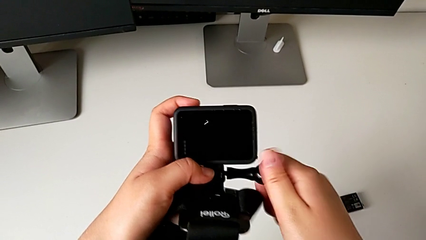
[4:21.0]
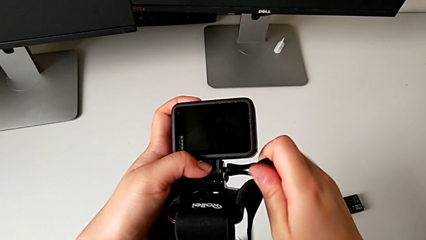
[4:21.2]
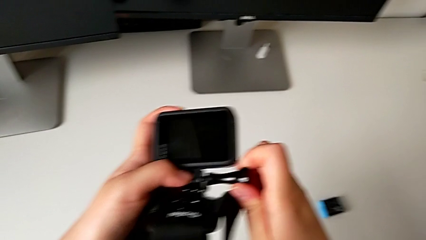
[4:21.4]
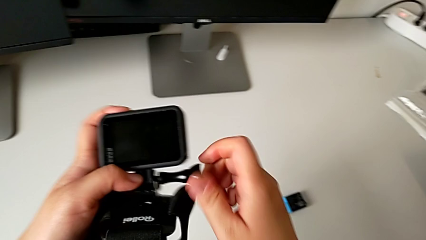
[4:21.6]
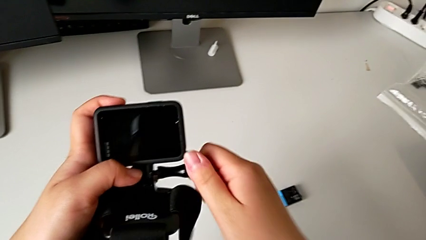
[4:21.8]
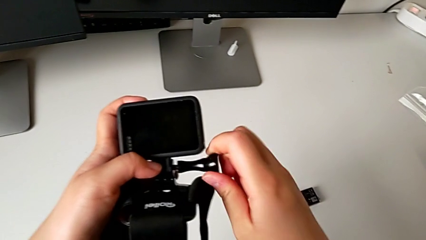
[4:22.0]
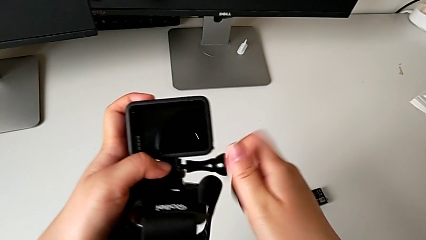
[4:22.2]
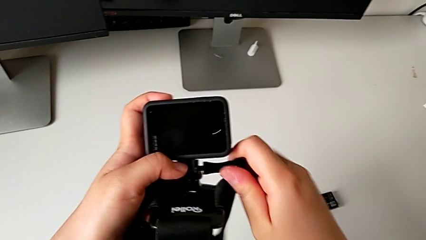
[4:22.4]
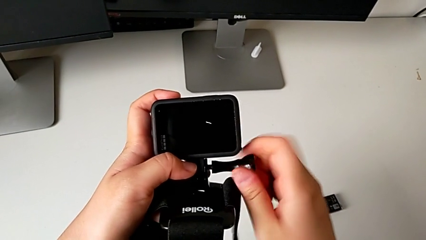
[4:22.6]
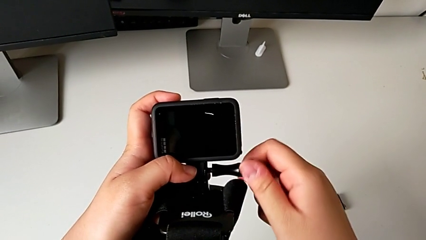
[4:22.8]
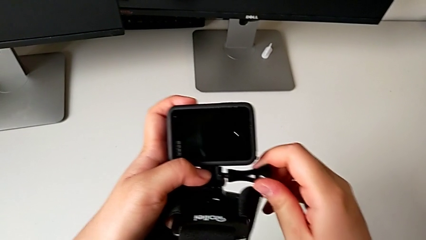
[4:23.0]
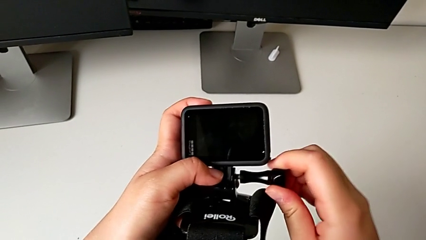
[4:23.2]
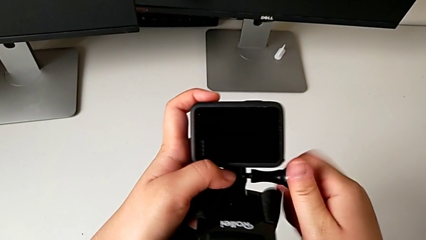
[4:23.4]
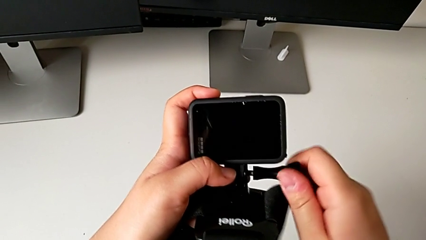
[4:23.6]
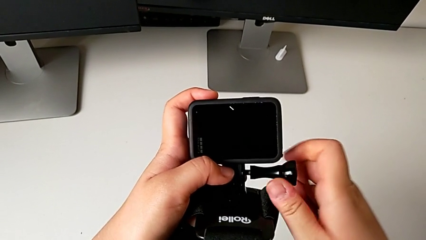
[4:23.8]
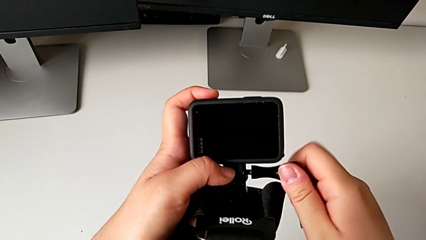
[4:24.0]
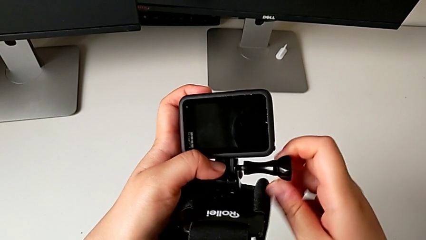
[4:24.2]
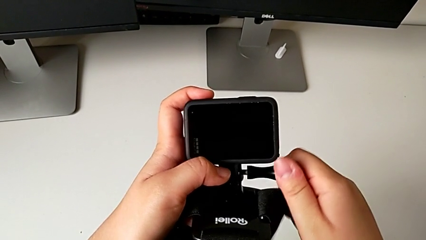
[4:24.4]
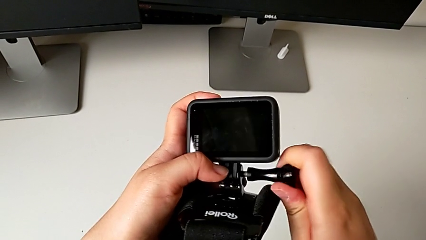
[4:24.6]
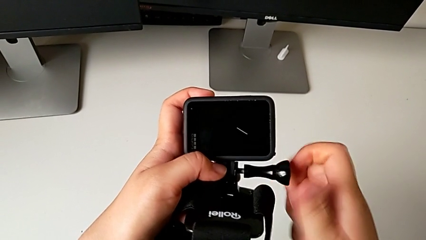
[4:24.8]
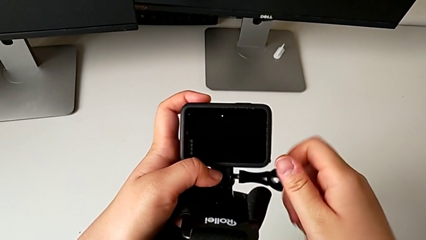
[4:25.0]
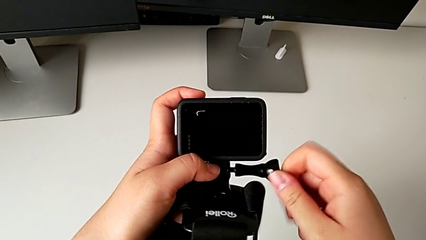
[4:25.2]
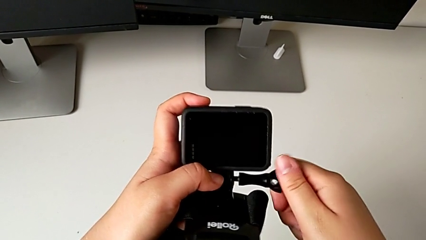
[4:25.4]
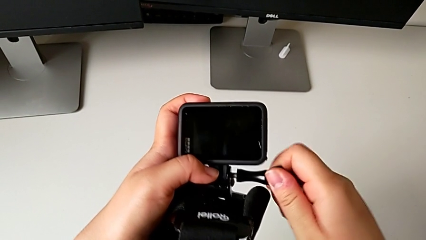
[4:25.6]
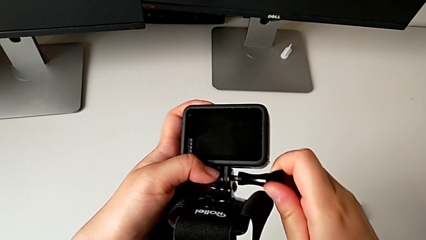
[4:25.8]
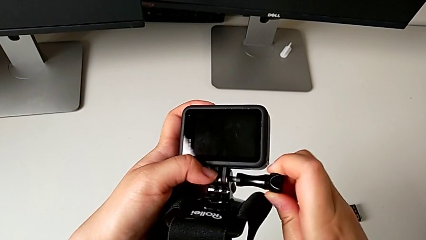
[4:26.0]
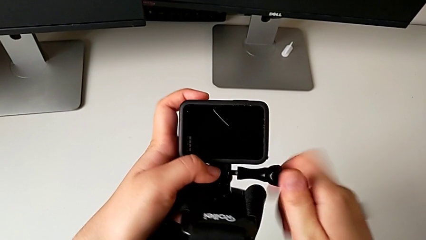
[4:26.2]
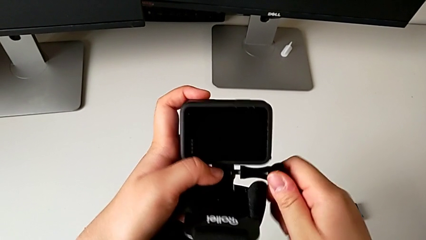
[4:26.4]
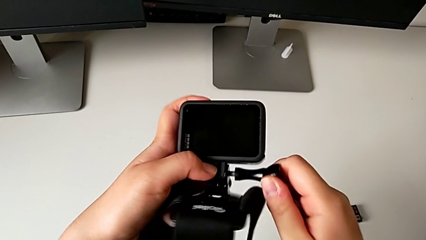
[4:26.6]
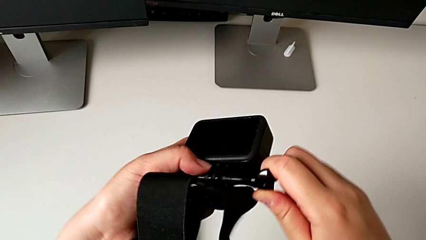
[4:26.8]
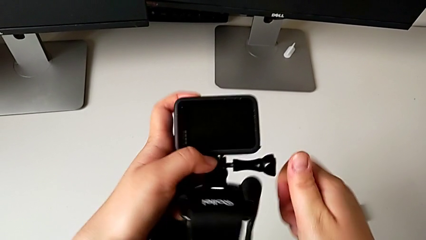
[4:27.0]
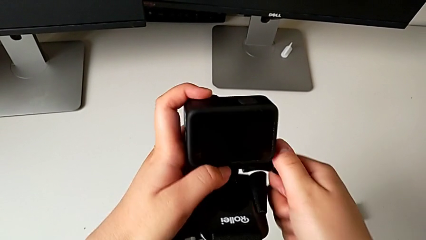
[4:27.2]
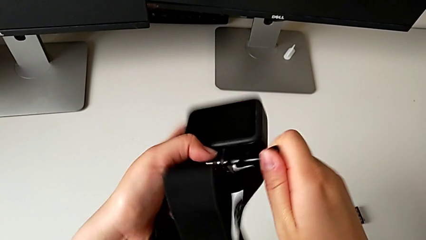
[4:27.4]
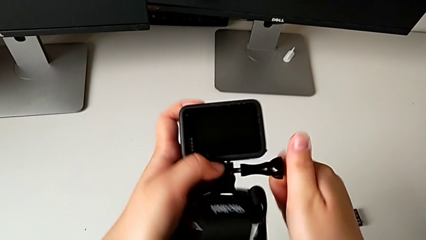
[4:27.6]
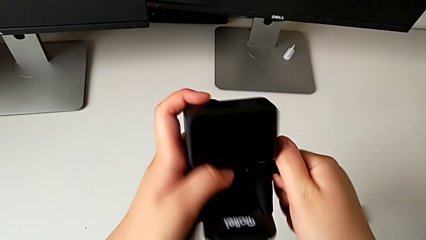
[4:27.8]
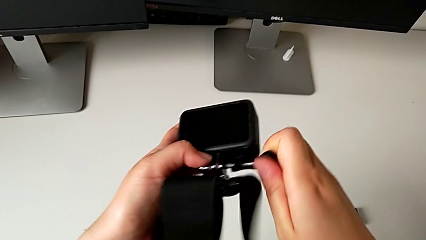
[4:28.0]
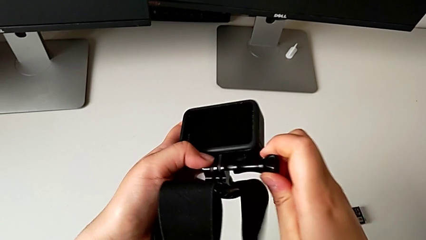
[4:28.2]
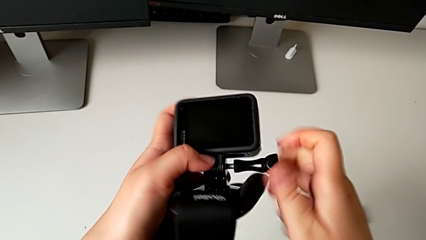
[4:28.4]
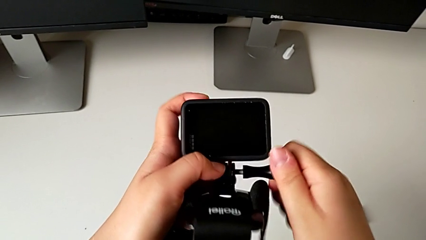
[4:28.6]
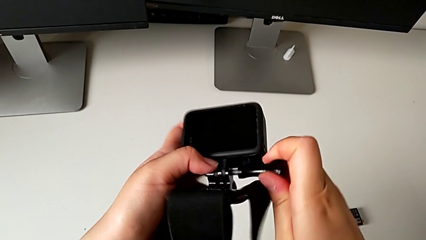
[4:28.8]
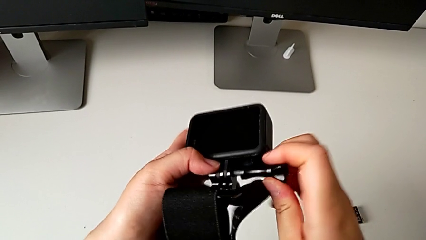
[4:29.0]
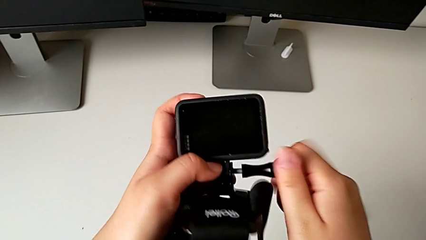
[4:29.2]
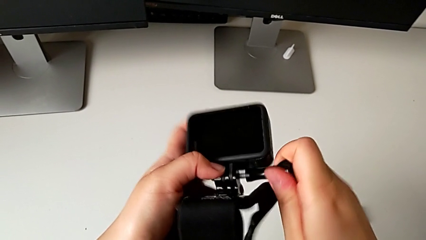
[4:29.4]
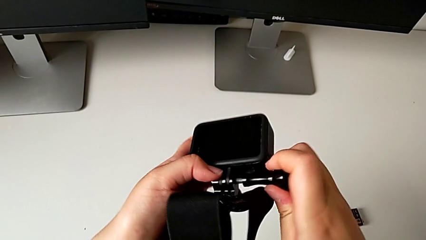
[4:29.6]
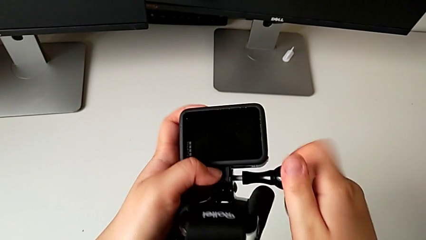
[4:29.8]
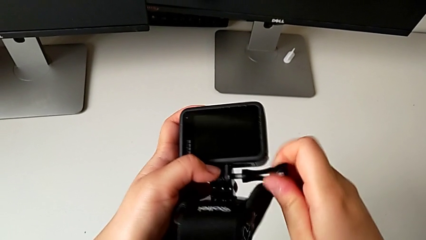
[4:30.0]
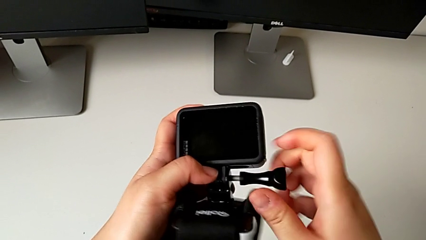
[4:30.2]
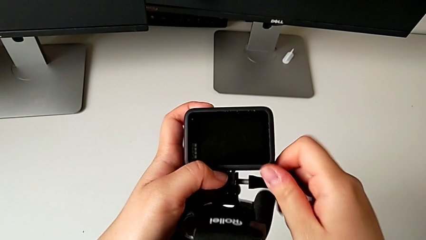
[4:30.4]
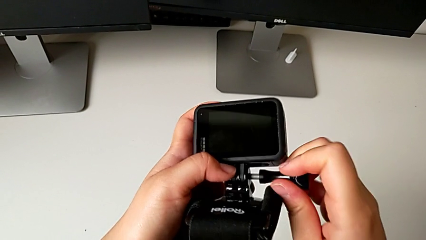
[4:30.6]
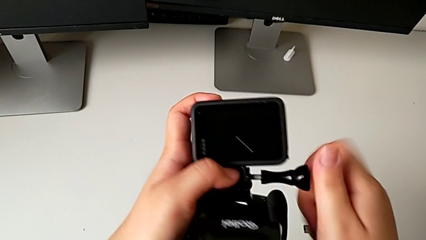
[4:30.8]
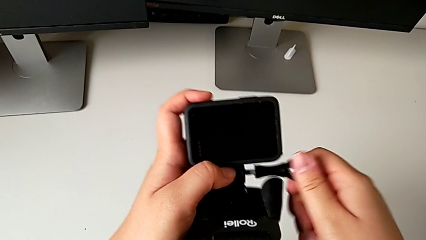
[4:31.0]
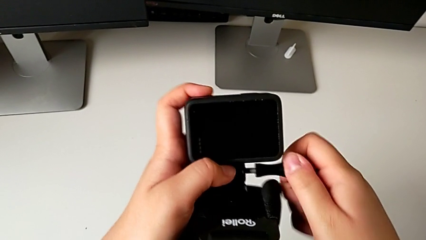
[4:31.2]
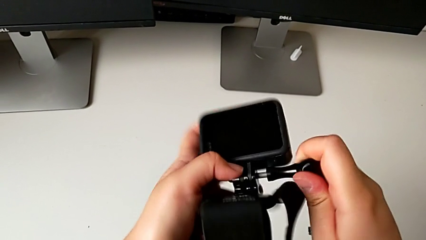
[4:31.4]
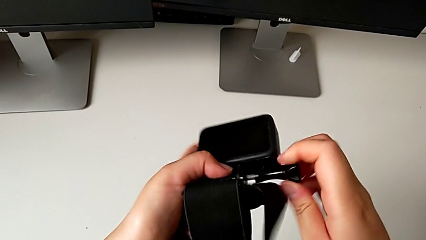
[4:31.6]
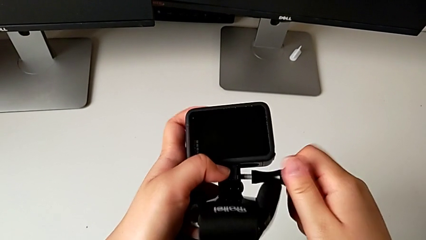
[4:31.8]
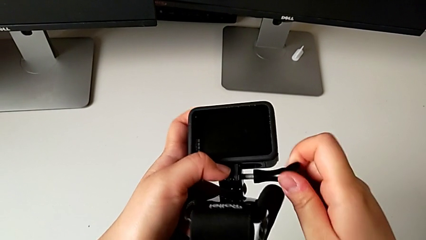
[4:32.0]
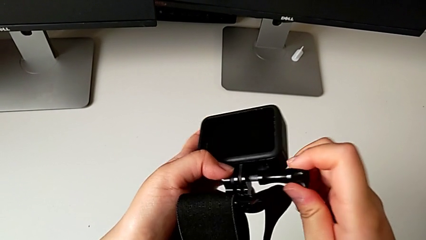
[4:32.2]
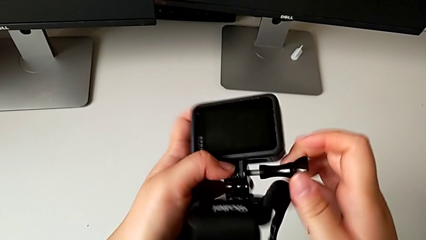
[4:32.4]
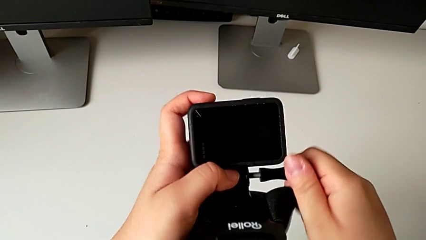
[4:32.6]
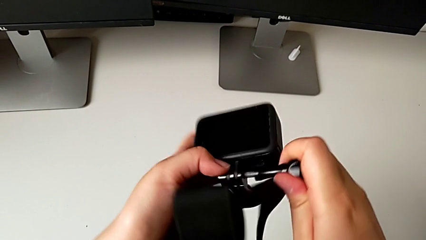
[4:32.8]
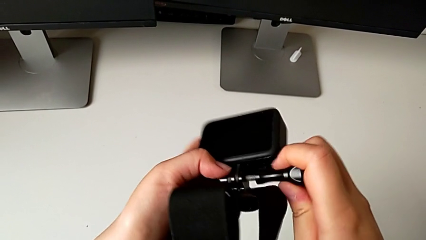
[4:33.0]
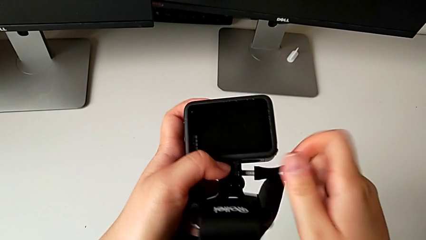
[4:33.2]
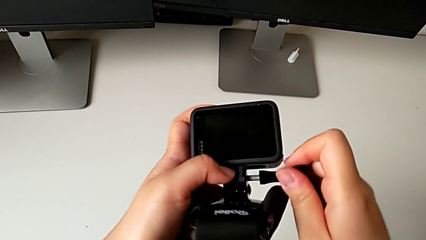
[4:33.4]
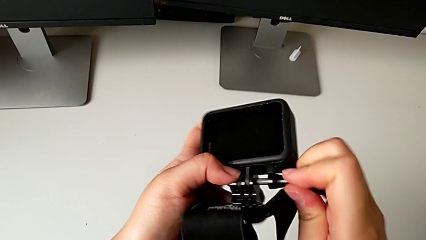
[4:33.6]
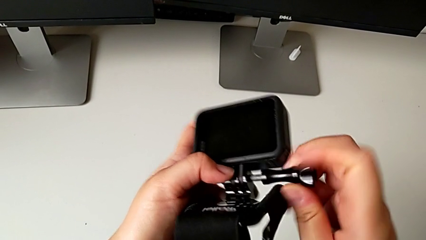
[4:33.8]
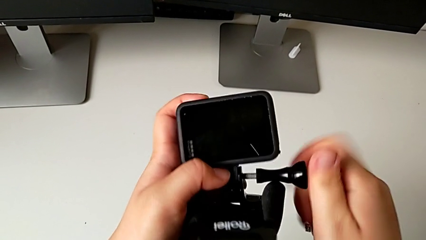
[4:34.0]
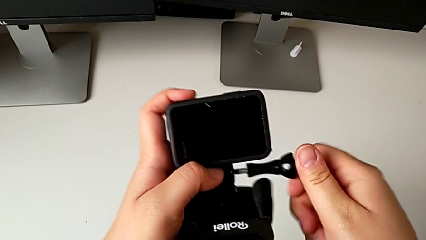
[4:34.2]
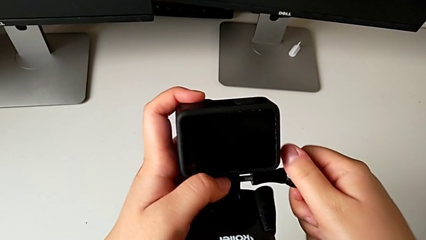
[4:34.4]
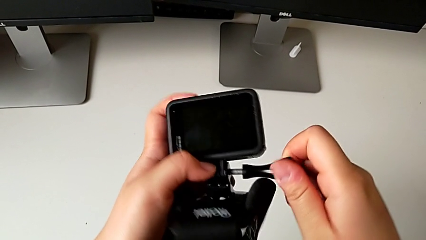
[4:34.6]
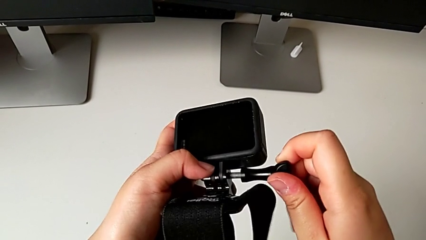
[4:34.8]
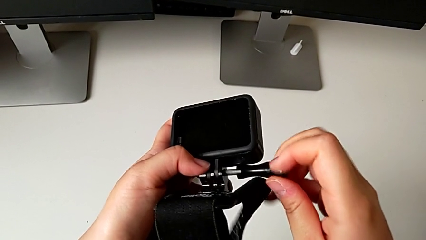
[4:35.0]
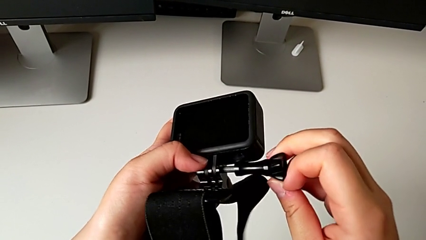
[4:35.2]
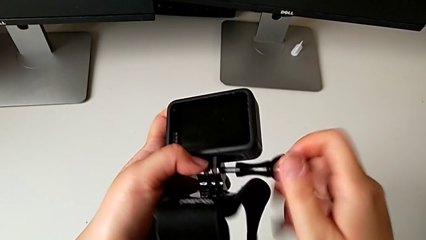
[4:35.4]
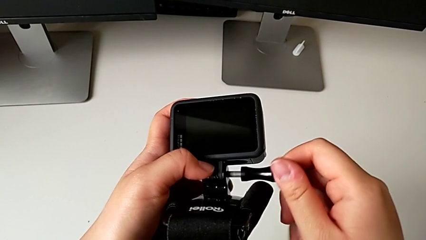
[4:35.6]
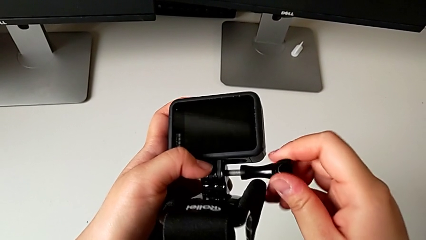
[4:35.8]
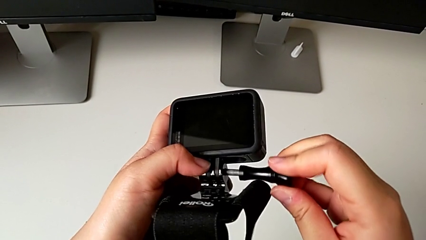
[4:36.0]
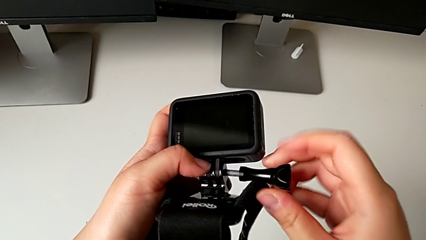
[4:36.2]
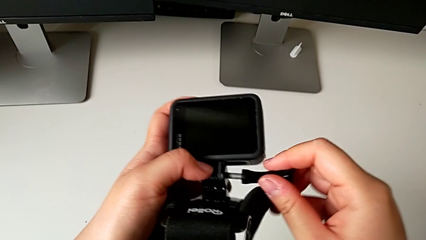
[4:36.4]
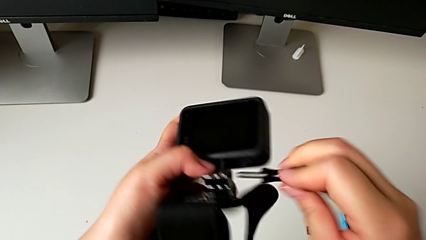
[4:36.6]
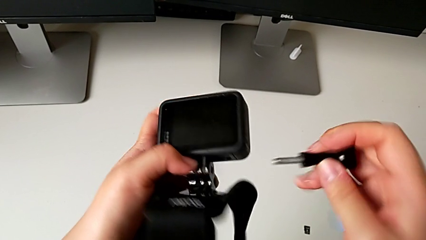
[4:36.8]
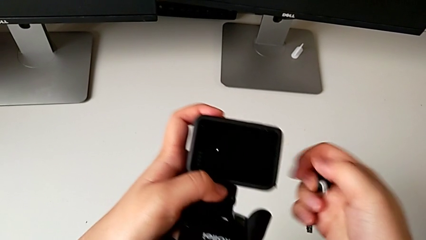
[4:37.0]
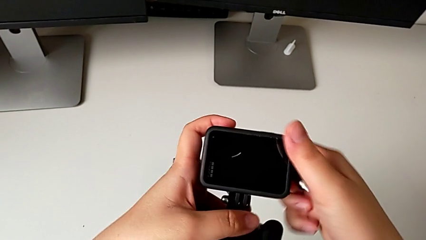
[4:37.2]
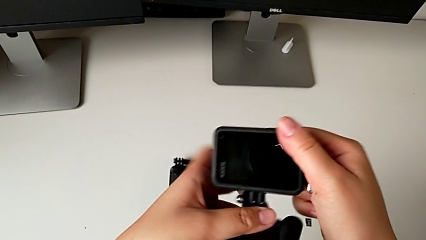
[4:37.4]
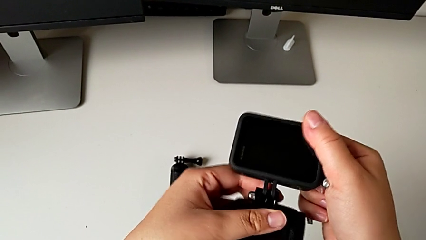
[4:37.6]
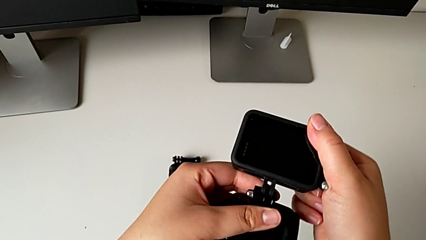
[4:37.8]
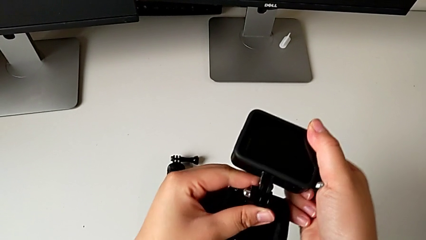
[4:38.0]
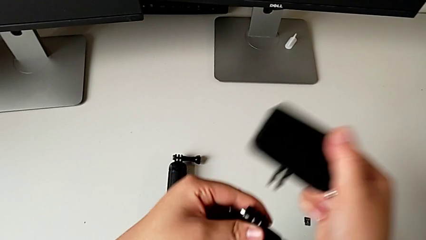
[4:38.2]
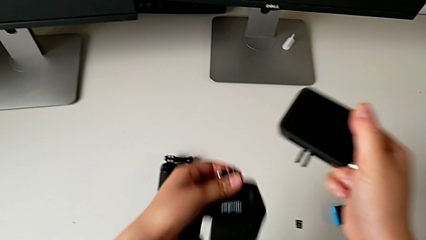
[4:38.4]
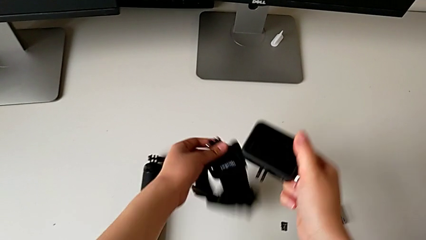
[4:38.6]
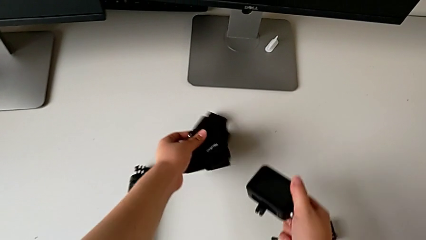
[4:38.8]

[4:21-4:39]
The camera wearer is removing the strap from the GoPro. They keep unscrewing the screw and withdraw the strap.
